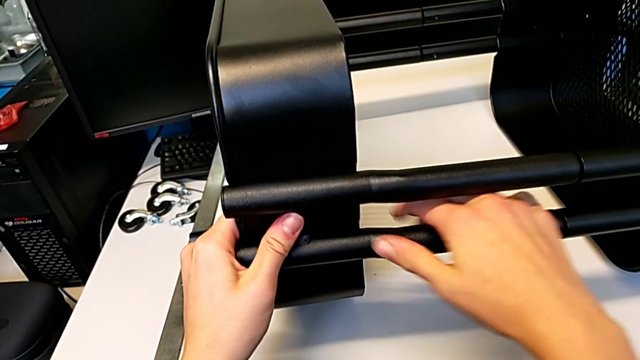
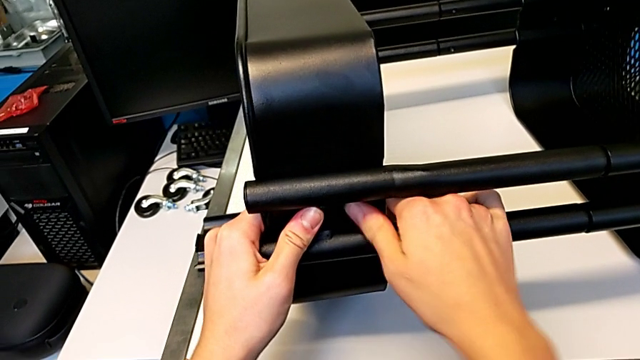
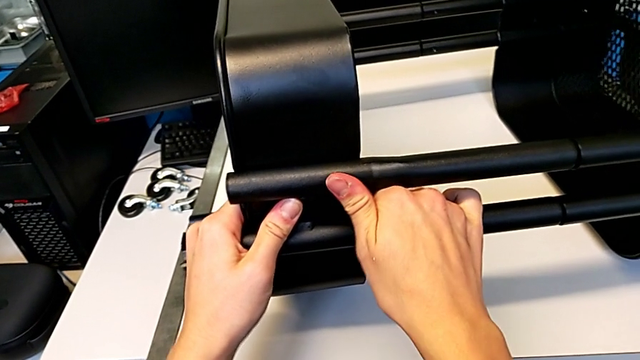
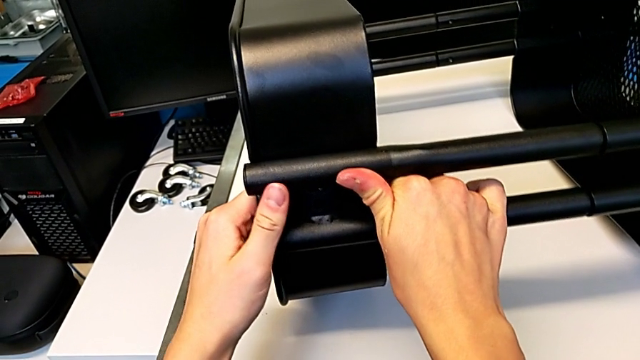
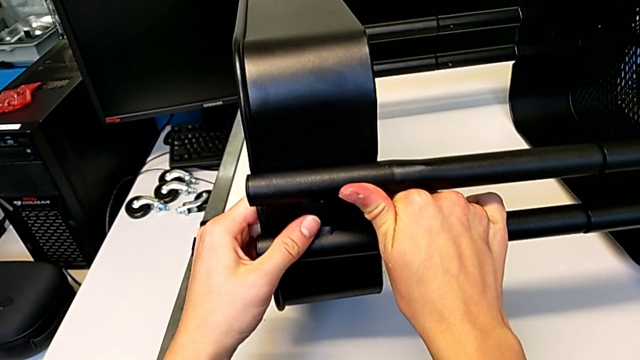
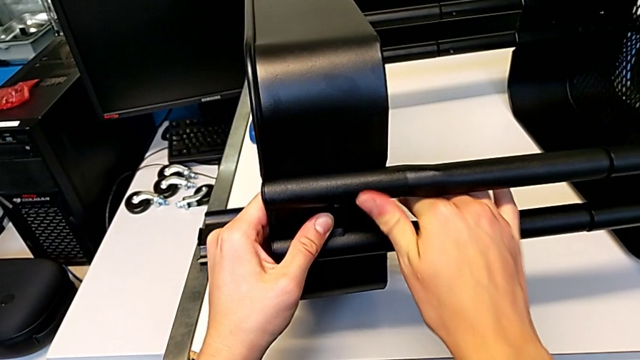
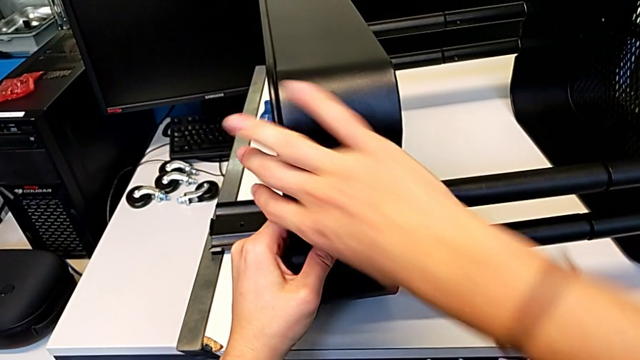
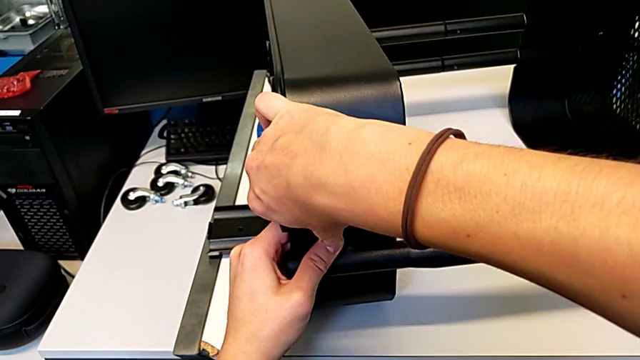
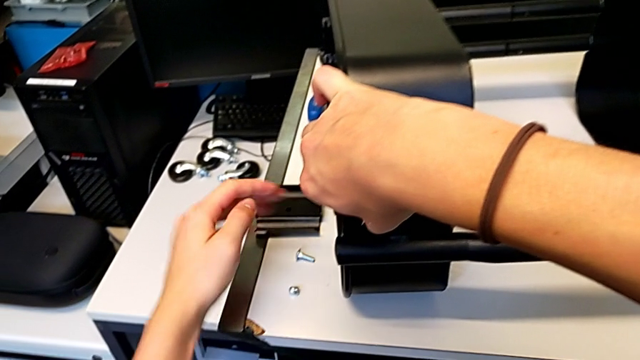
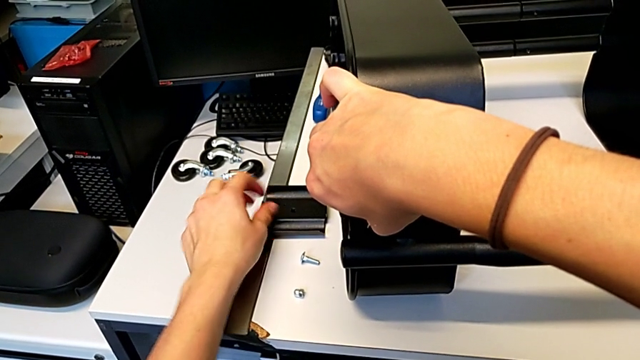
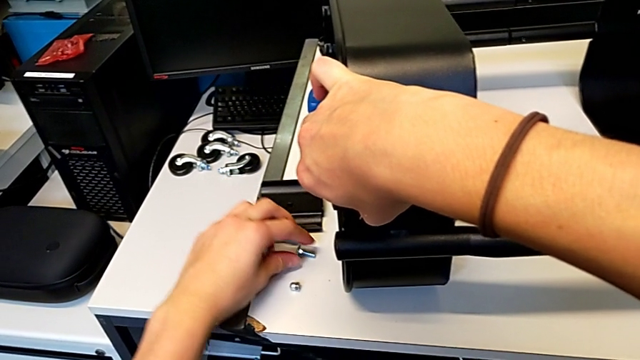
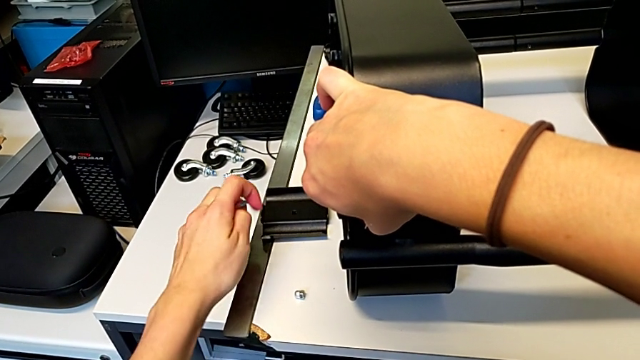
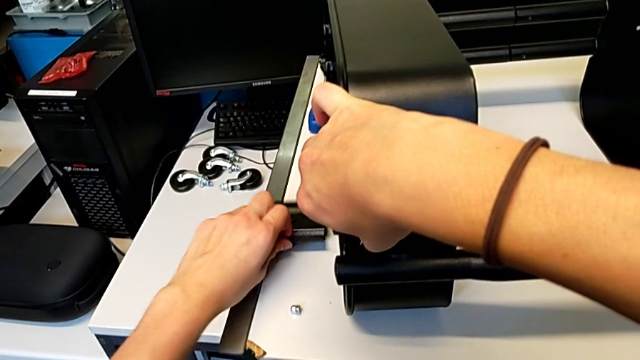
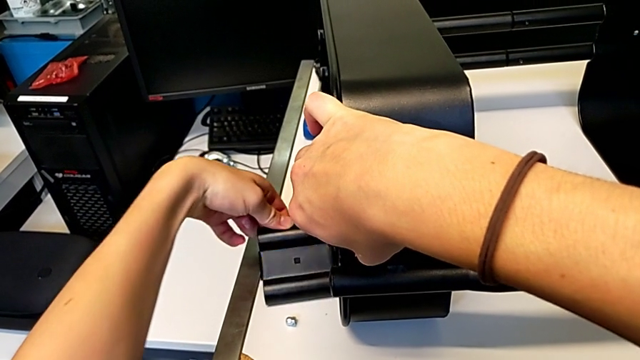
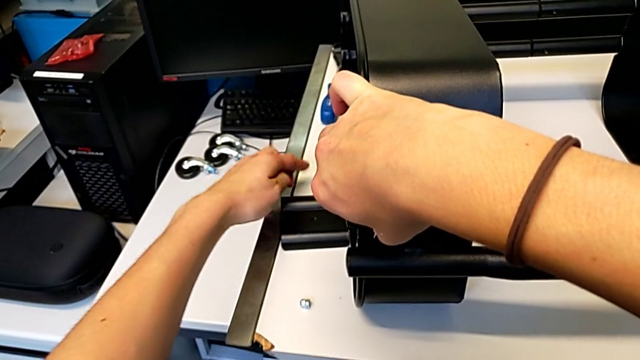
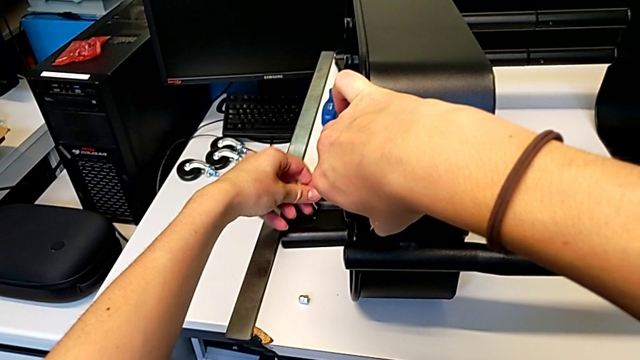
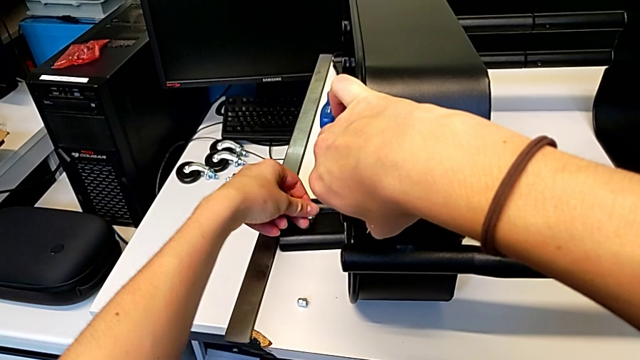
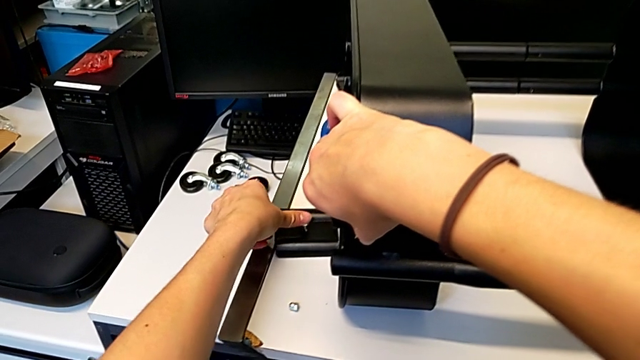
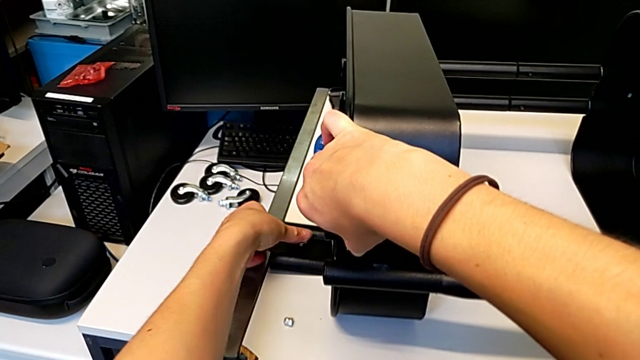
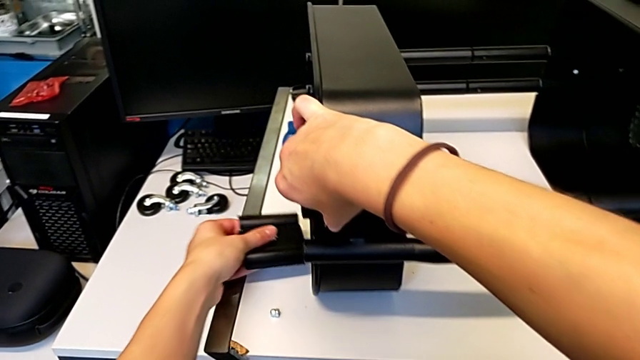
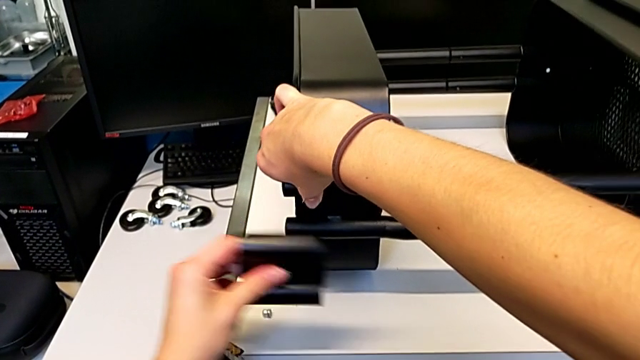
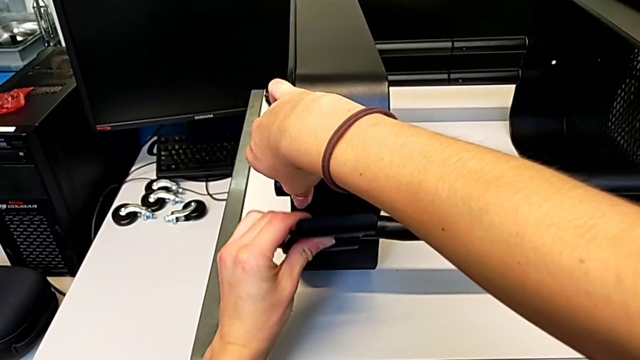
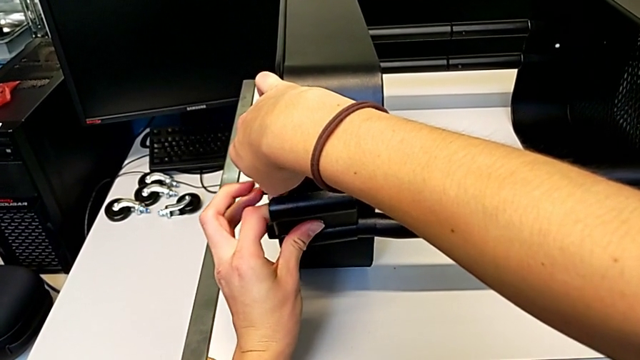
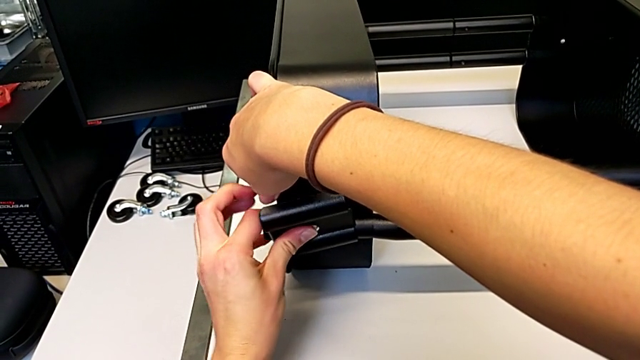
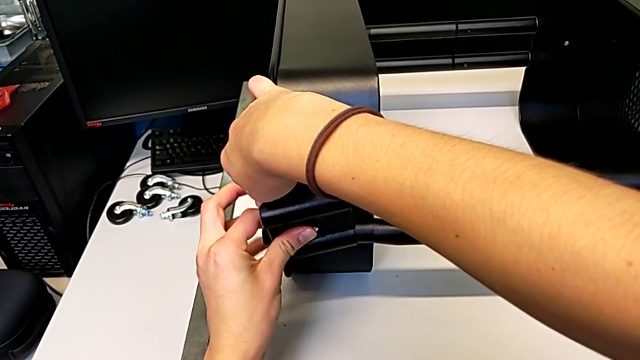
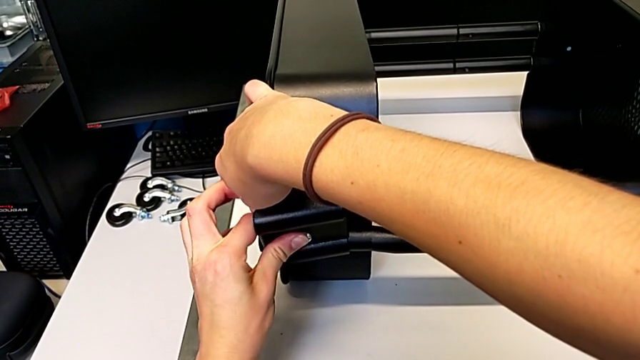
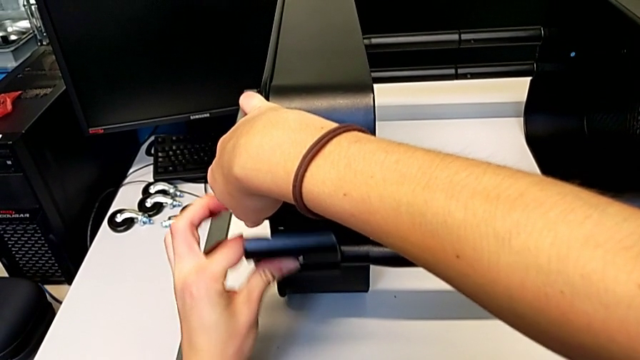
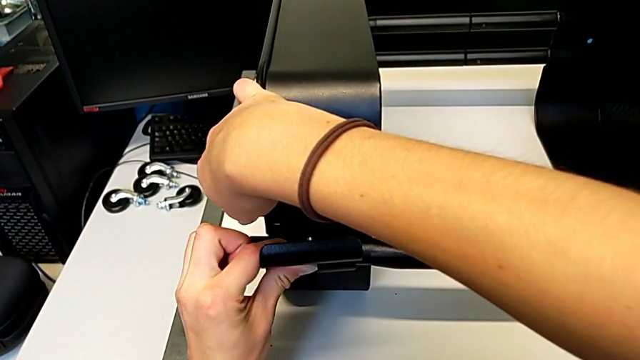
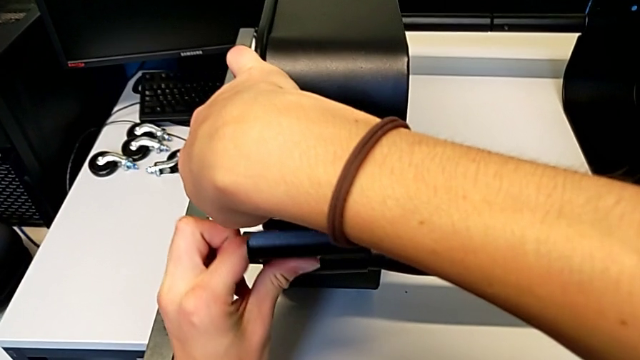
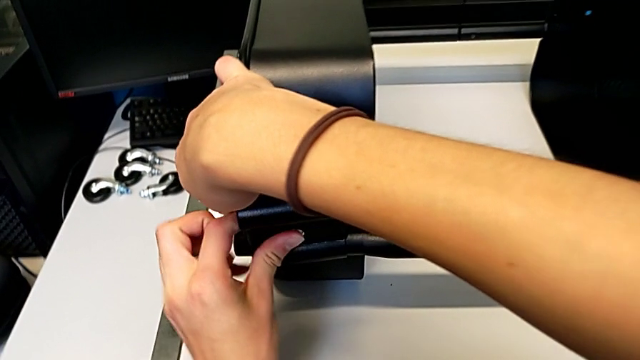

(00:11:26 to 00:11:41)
The camera wearer is assembling the second bracket in the top tray. They align the grid tray, hold it, grab the bolt, grab the bracket, insert the bolt, lift the bracket and insert the bolt.

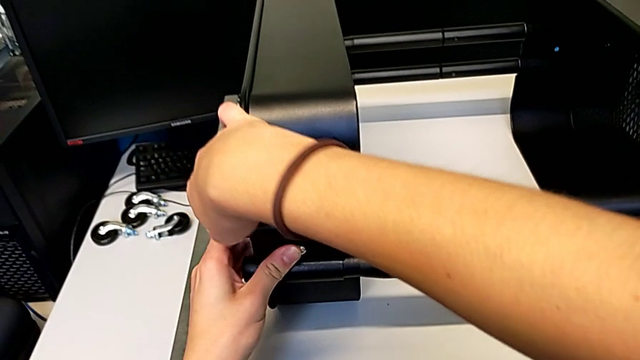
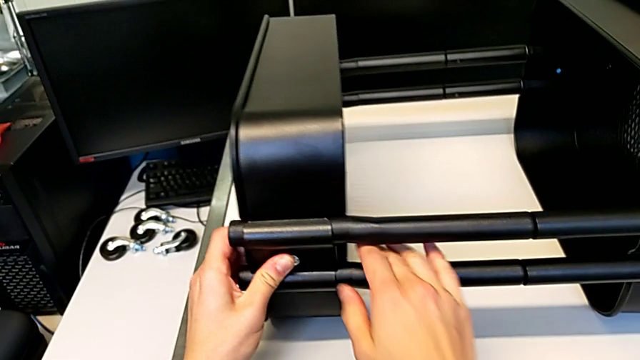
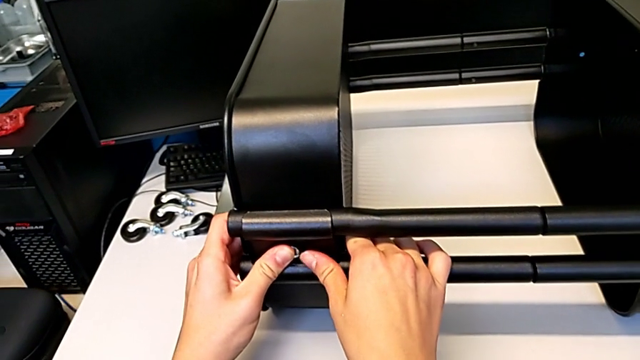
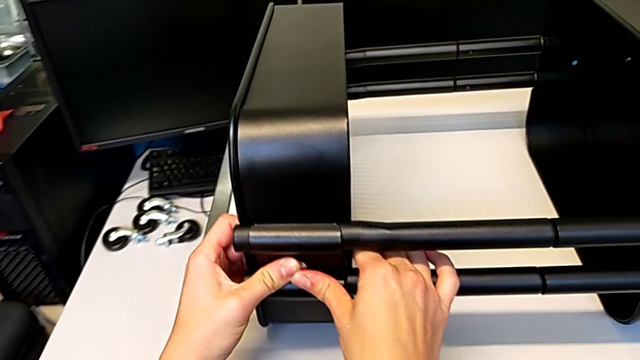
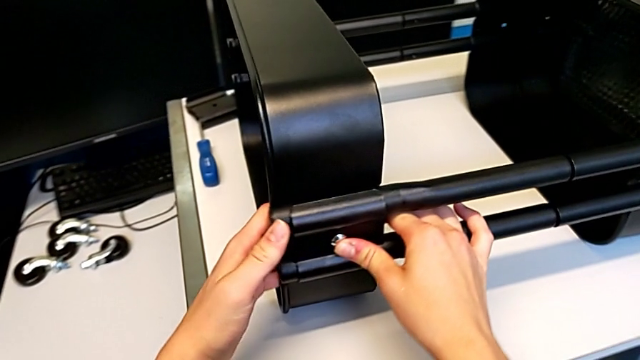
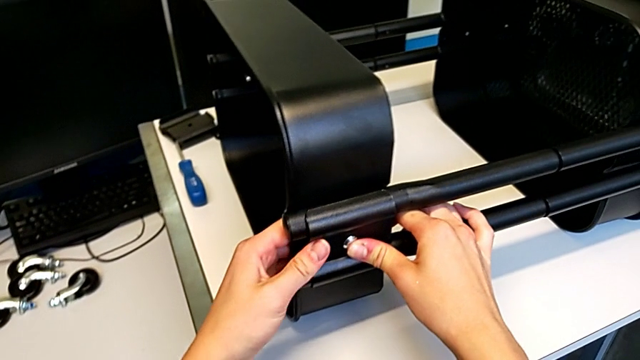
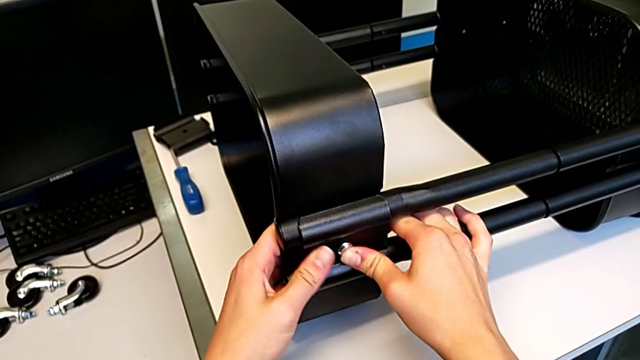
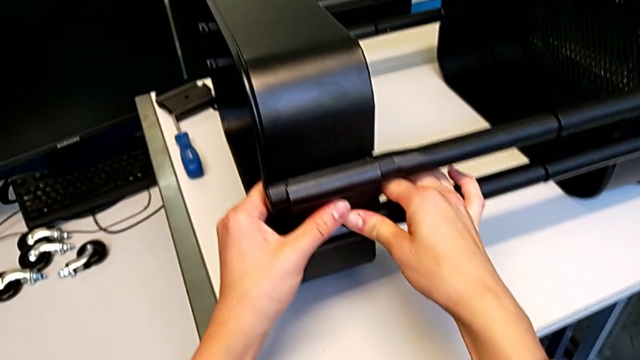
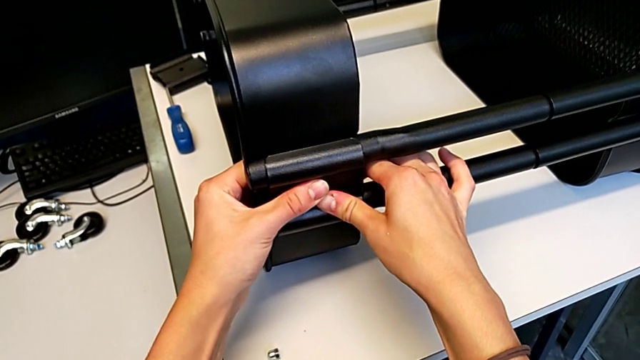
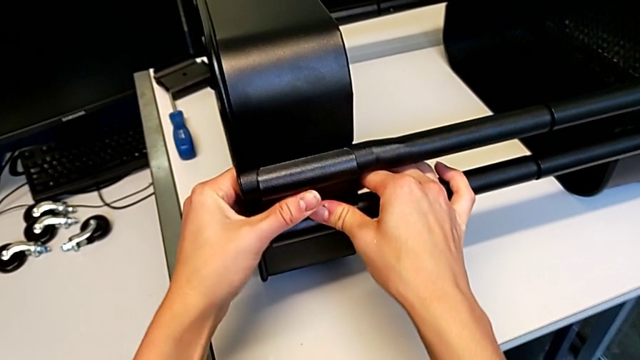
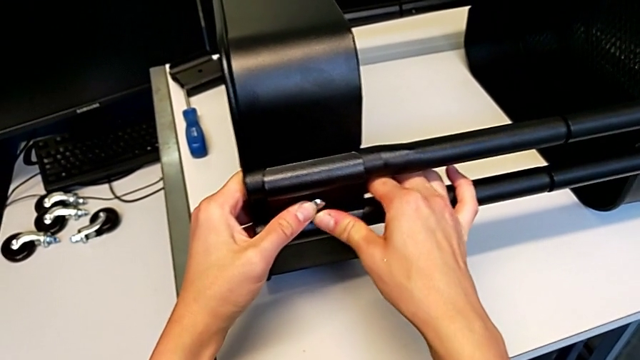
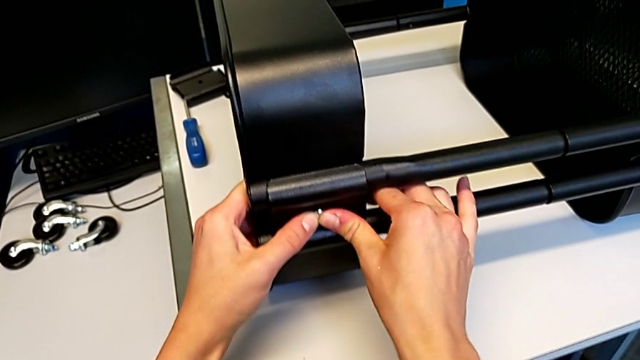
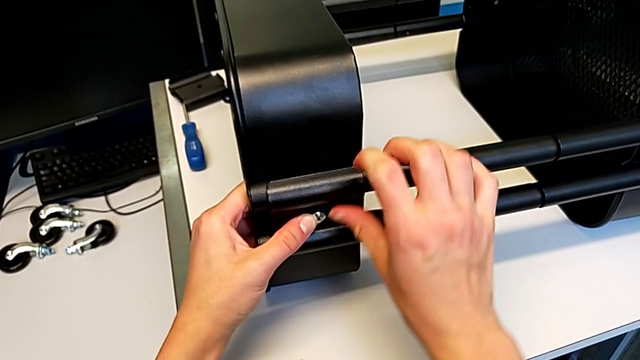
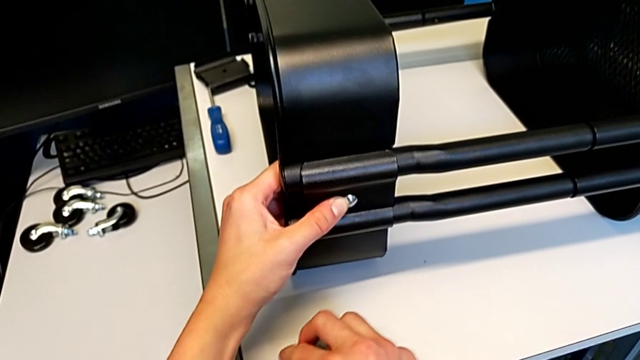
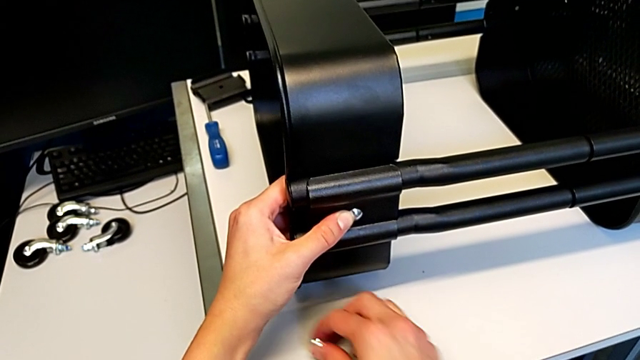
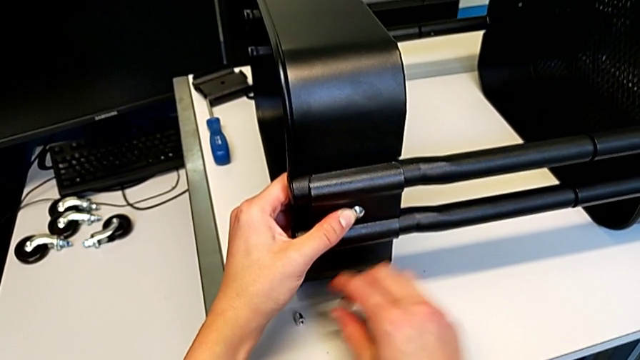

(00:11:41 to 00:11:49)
The camera wearer is assembling the second bracket in the top tray. They align the bolt, hold the bracket, grab the hexagon cap nut and place it.
